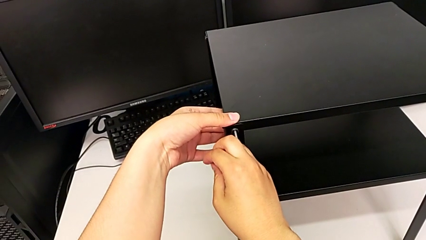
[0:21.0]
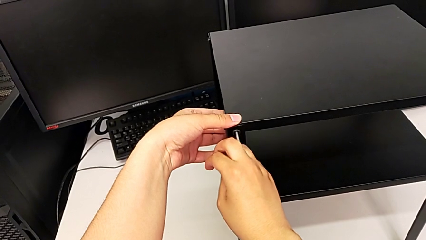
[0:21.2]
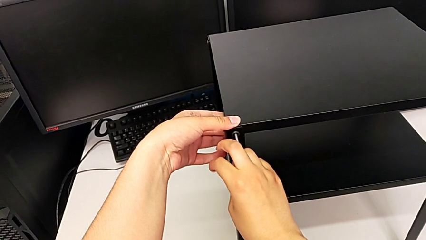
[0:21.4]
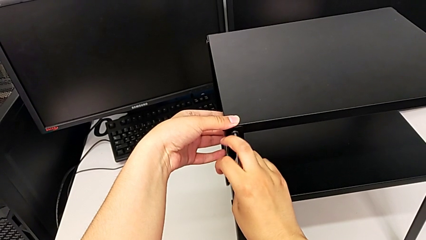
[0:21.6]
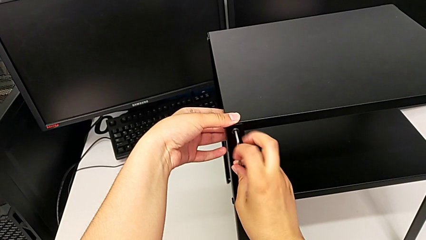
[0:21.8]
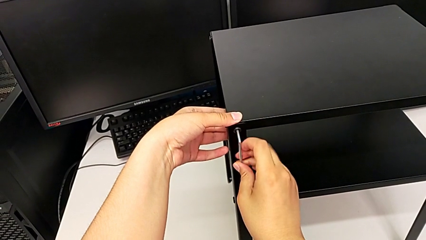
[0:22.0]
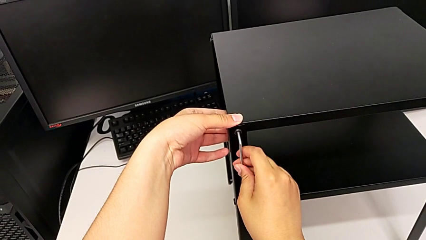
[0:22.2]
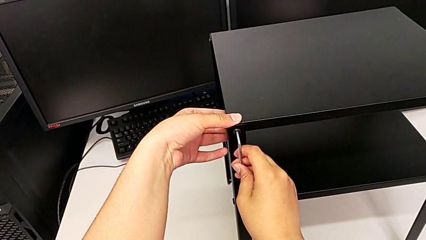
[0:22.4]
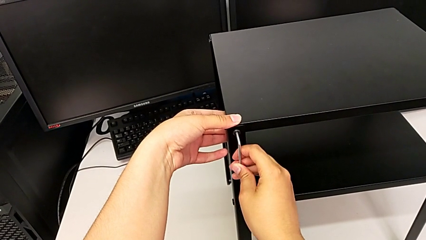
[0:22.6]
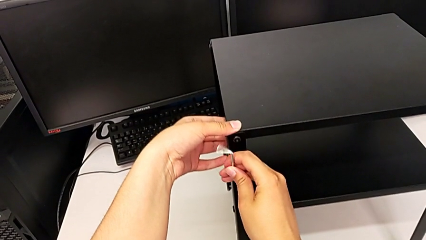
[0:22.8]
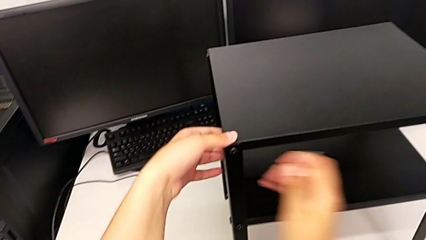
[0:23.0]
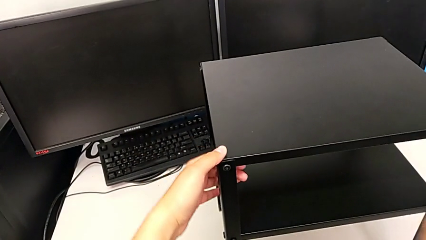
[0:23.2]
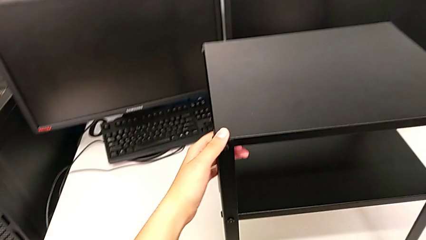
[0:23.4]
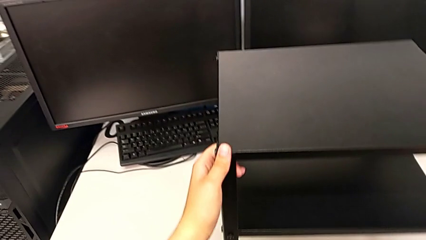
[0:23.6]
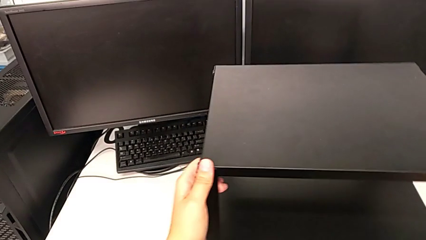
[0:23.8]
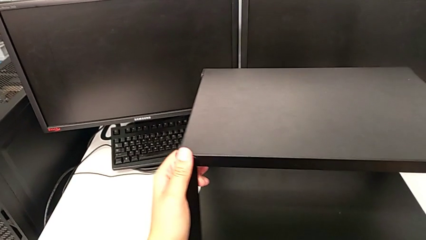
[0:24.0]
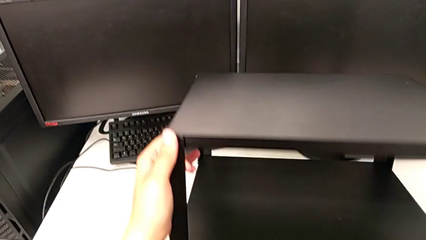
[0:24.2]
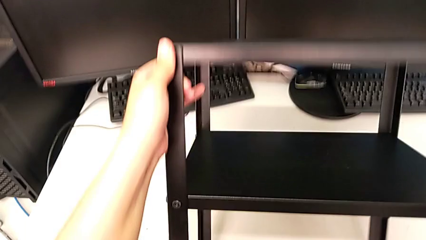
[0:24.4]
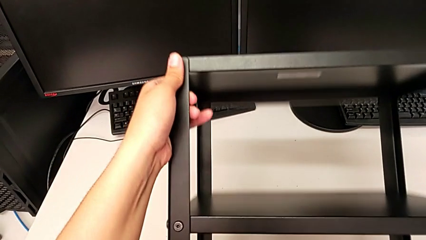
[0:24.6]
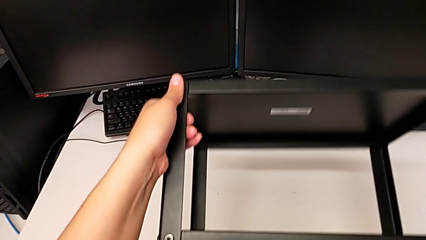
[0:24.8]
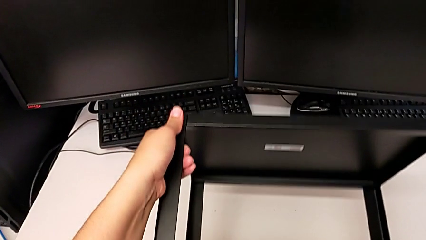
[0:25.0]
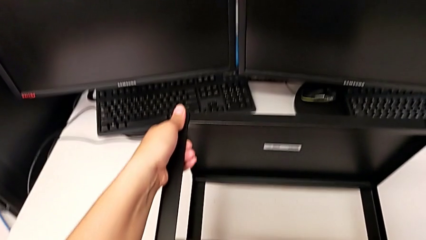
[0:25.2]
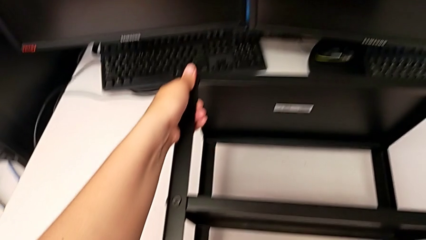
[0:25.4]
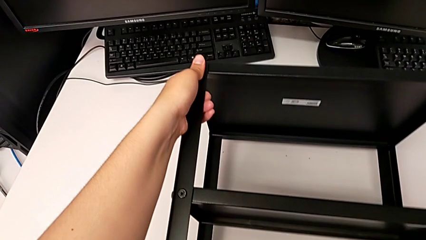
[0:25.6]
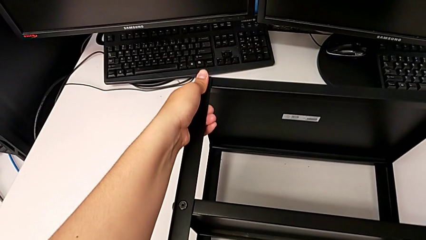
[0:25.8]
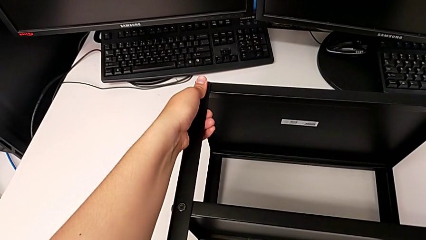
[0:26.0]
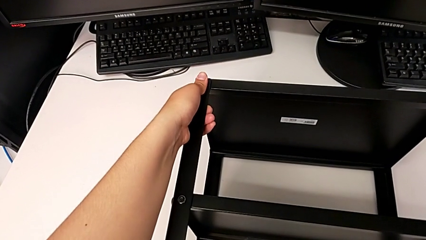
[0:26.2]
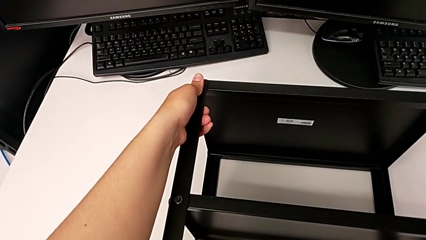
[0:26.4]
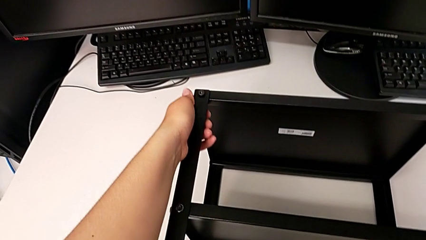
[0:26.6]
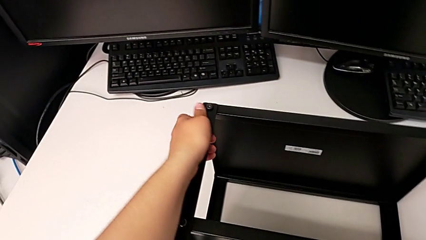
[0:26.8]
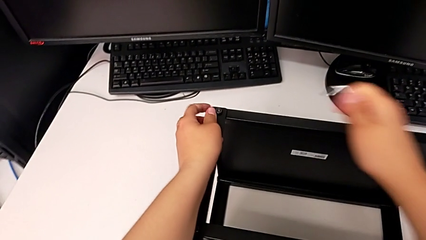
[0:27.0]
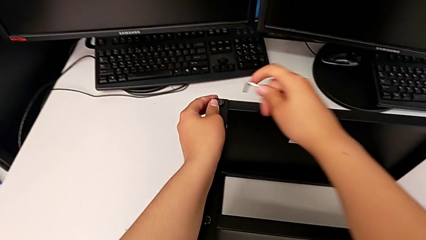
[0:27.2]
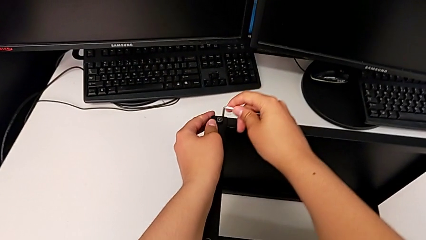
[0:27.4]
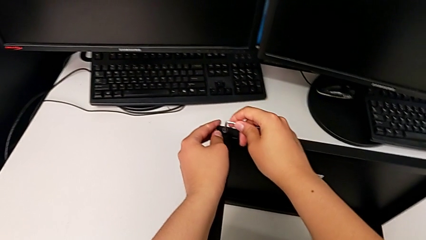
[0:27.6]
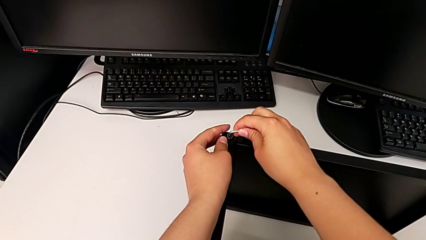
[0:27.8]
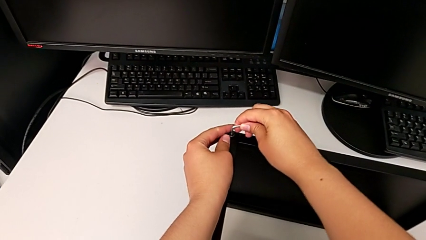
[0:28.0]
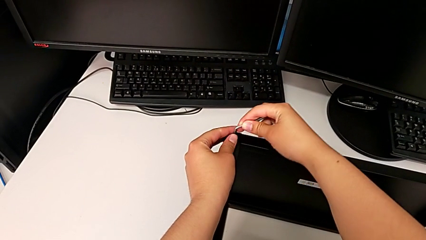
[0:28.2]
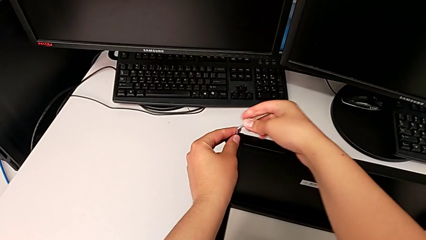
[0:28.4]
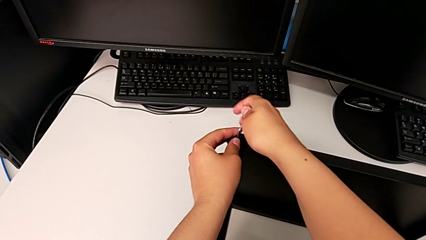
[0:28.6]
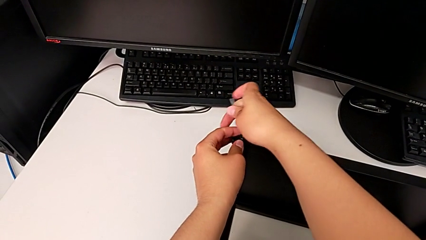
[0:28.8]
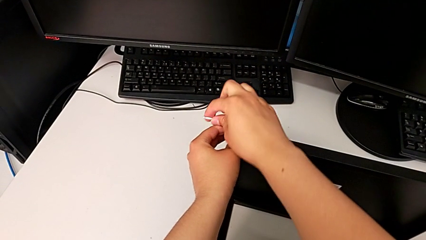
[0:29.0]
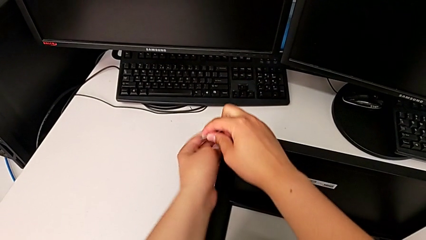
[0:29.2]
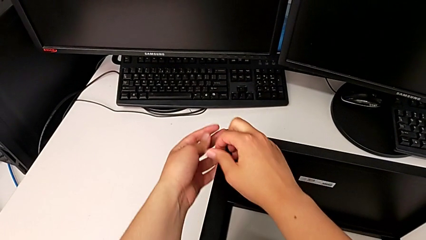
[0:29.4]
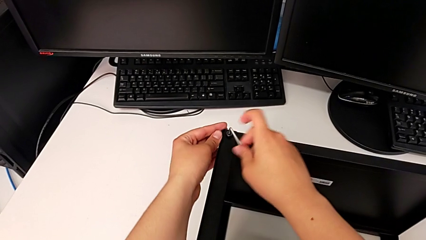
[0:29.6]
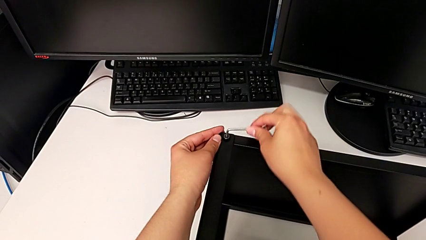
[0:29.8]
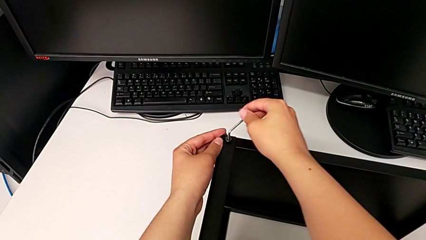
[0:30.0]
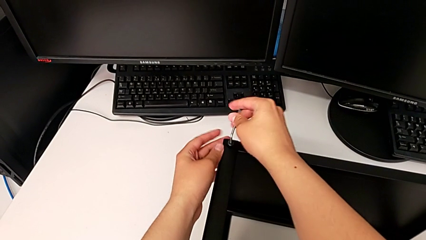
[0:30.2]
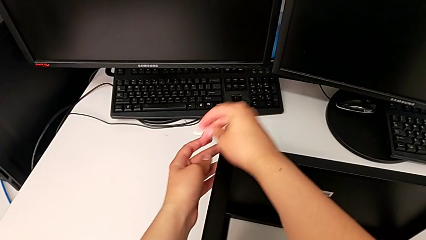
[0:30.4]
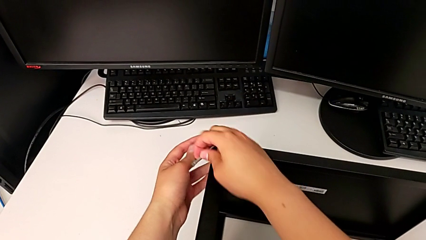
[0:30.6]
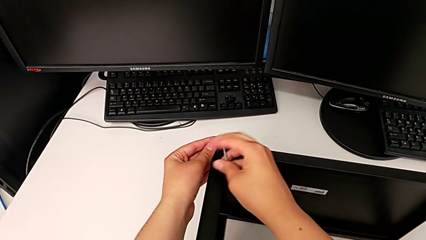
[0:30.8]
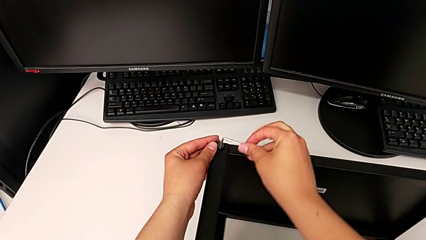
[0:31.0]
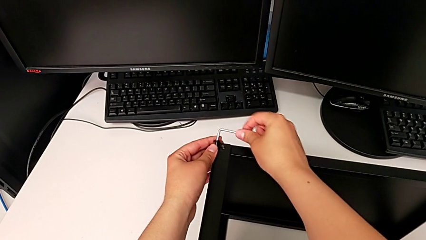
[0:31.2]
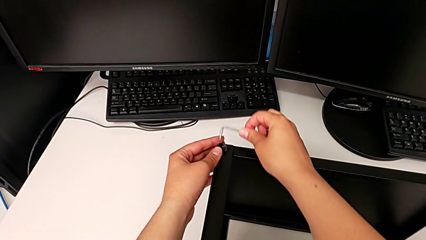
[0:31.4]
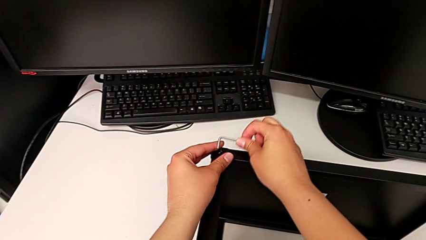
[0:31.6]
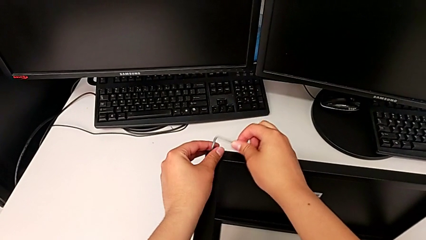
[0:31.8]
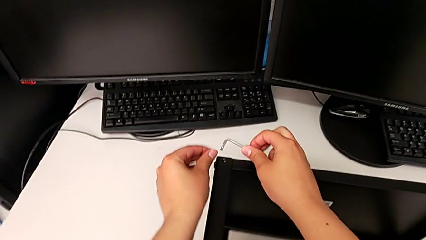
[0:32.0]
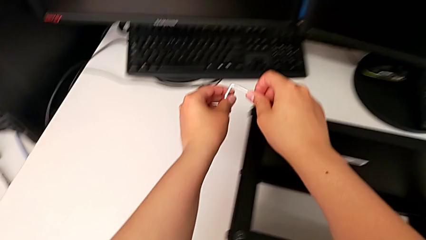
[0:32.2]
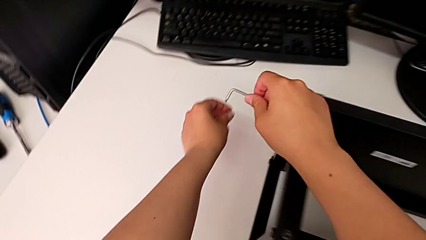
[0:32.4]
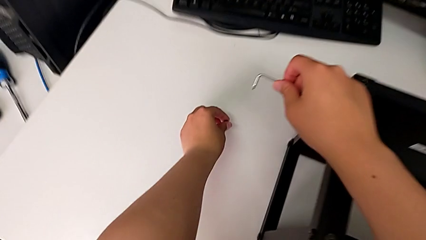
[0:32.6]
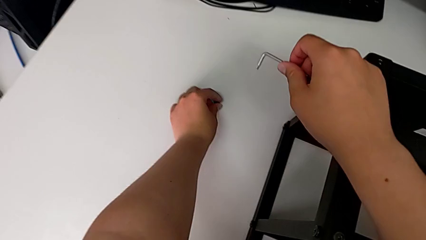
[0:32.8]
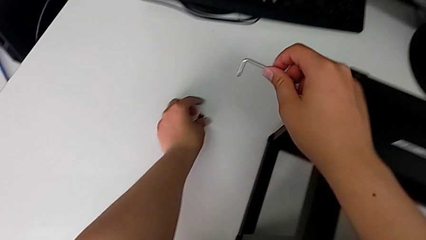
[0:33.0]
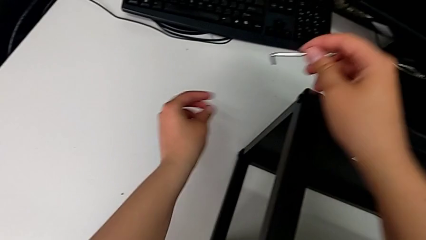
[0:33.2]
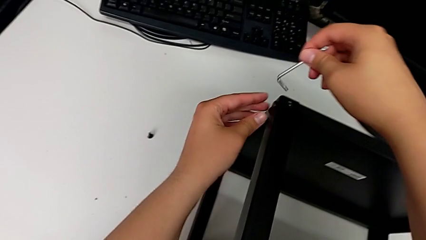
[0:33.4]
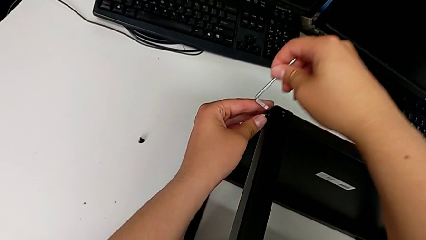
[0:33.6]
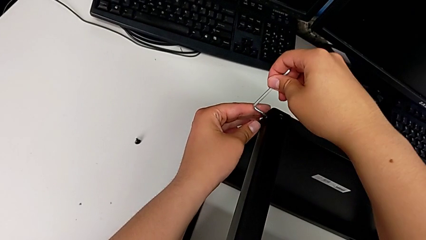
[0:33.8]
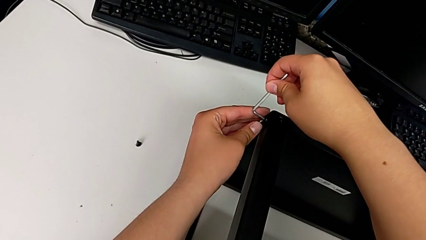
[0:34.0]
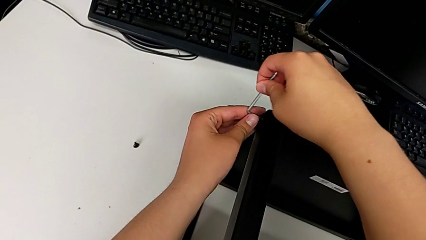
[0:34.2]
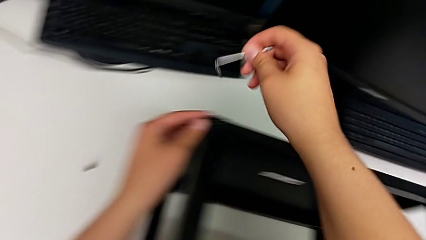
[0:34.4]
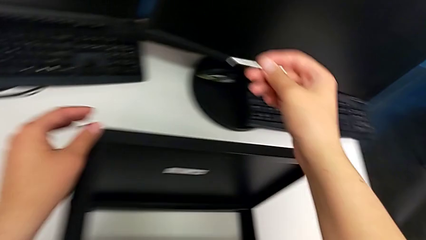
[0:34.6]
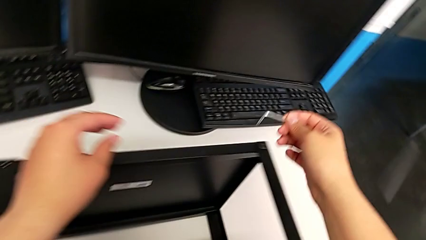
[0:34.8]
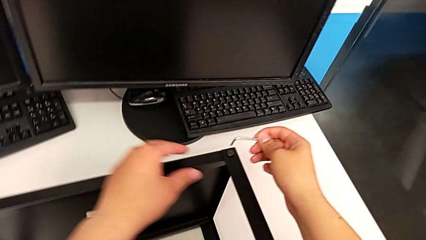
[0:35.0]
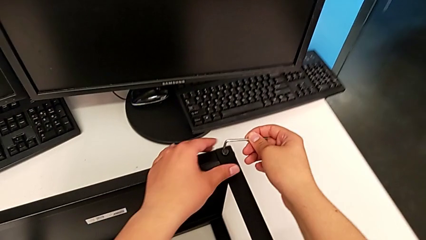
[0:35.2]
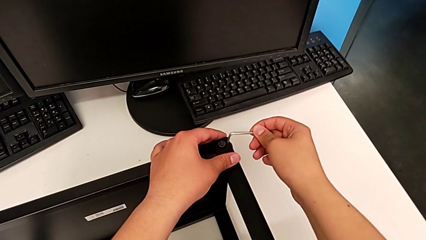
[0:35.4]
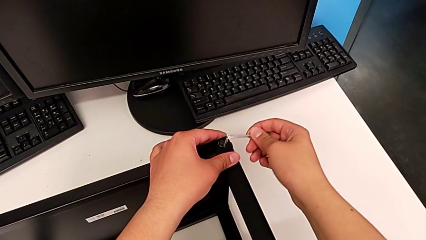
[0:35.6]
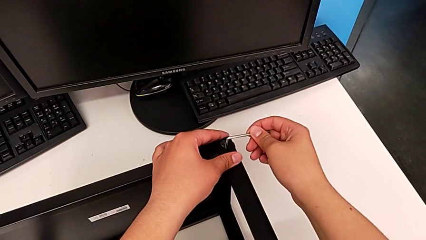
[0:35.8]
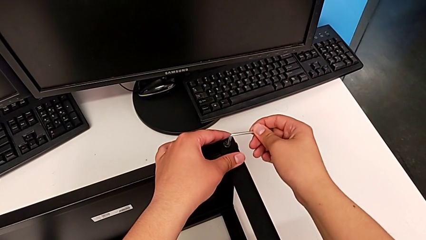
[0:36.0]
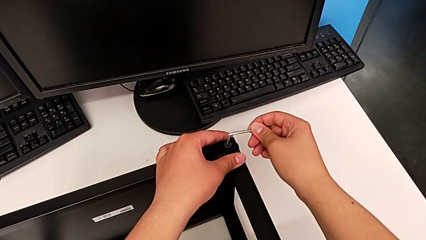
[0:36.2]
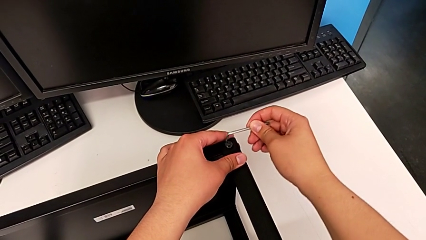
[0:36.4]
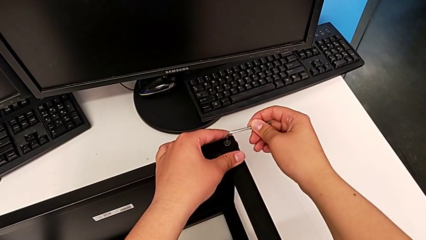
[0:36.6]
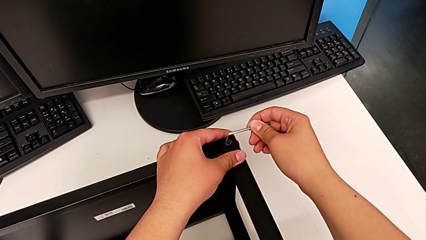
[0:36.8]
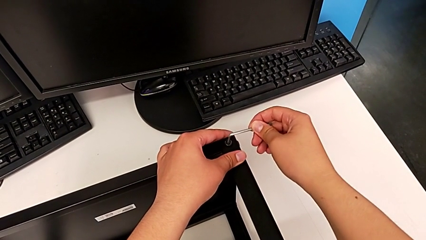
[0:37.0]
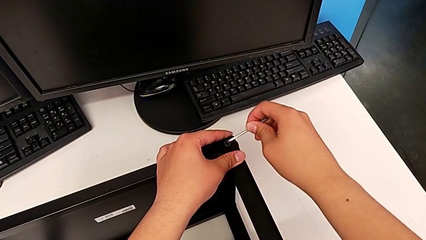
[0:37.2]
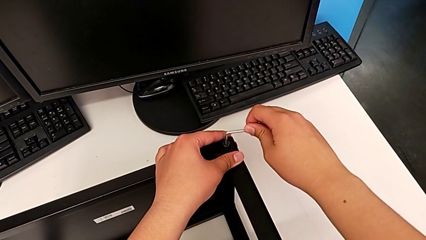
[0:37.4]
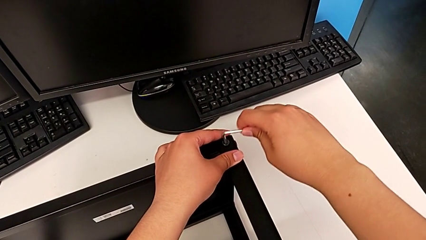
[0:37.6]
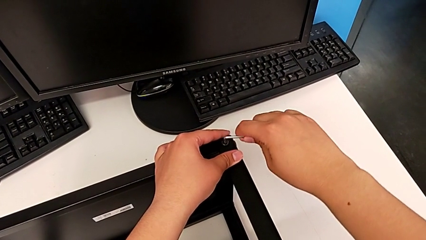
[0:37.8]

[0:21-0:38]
The camera wearer is disassembling the top shelf. They withdraw the Allen wrench, rotate the nightstand, insert the Allen wrench and unscrew the hex socket head. They withdraw the Allen wrench with the right hand and disassemble the hex socket head with the left hand, place it, insert the Allen wrench, withdraw it and insert it.
